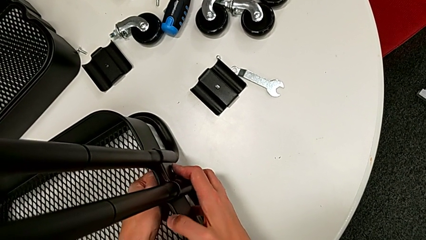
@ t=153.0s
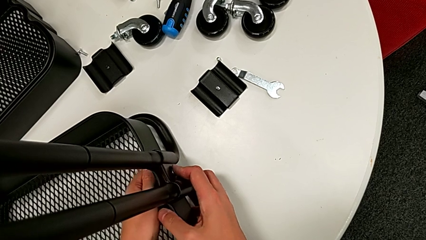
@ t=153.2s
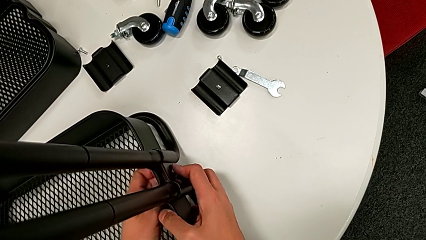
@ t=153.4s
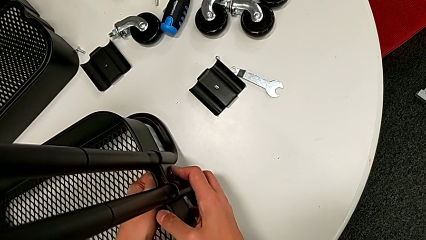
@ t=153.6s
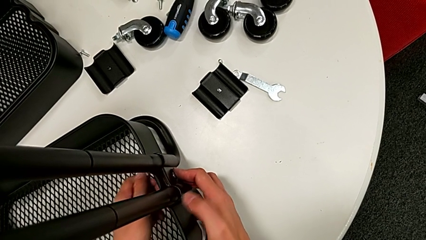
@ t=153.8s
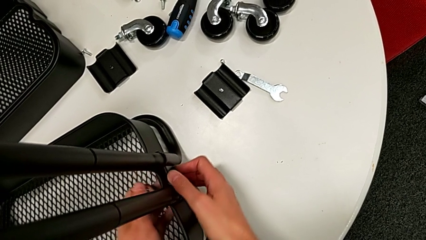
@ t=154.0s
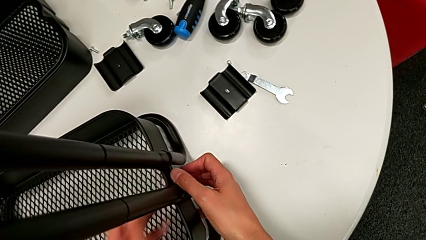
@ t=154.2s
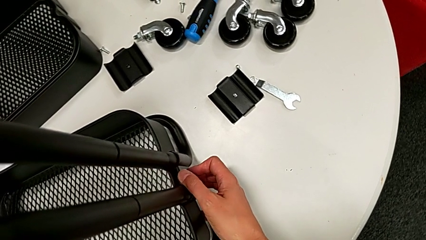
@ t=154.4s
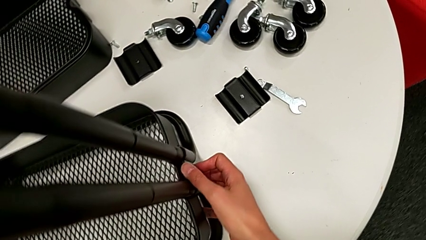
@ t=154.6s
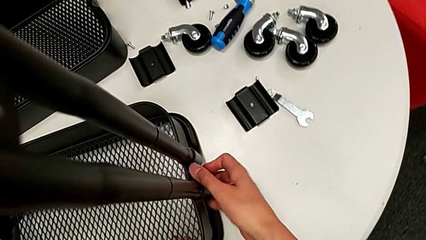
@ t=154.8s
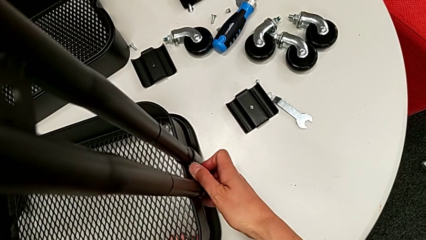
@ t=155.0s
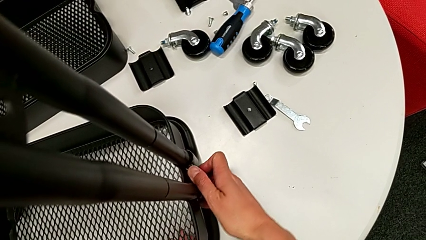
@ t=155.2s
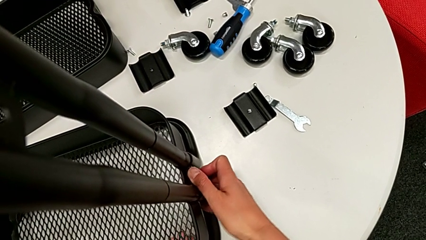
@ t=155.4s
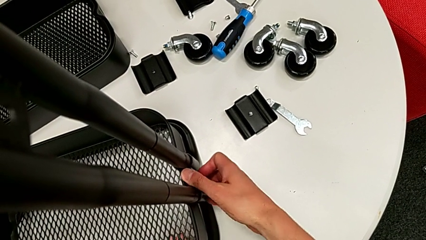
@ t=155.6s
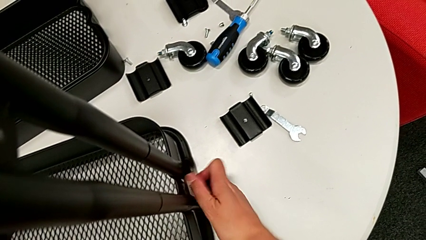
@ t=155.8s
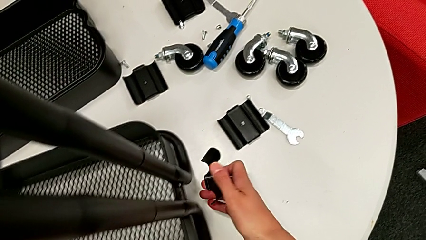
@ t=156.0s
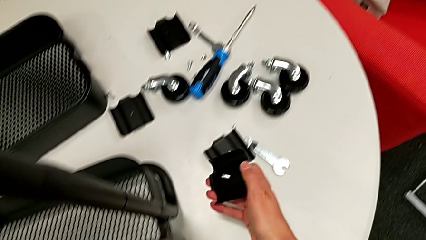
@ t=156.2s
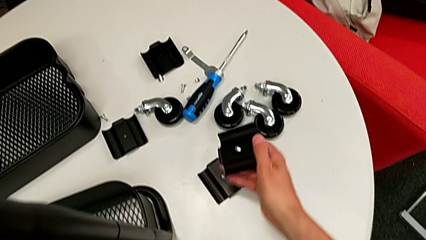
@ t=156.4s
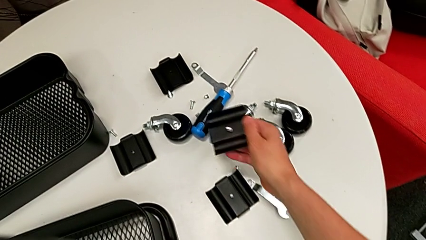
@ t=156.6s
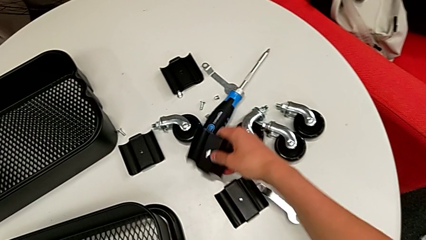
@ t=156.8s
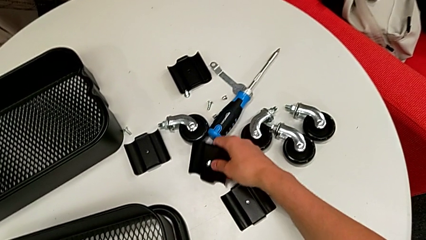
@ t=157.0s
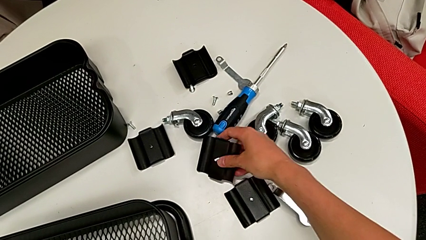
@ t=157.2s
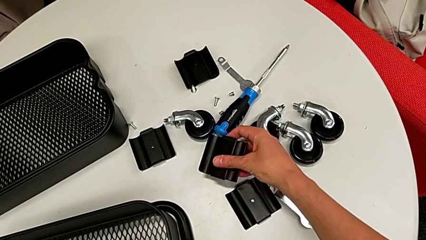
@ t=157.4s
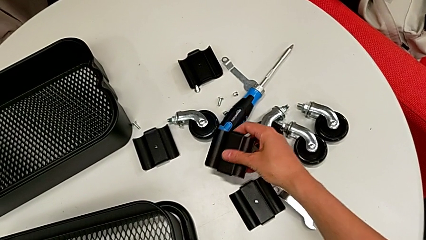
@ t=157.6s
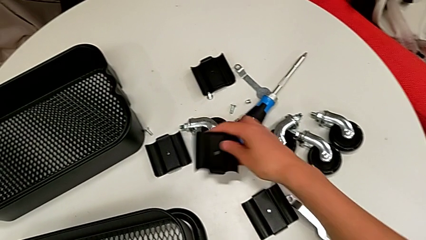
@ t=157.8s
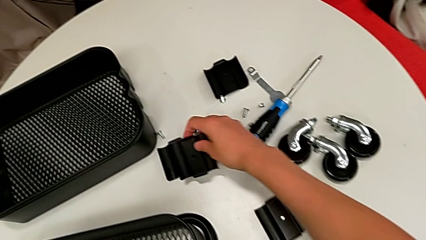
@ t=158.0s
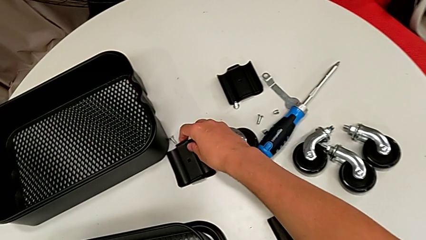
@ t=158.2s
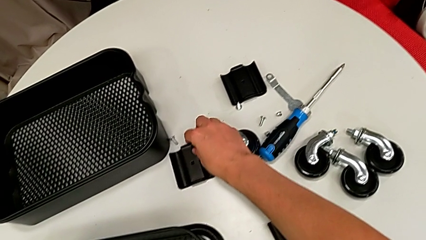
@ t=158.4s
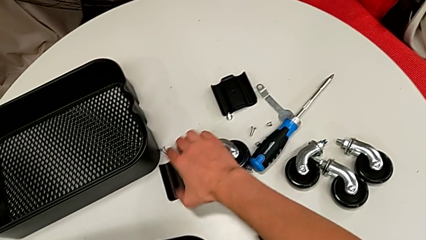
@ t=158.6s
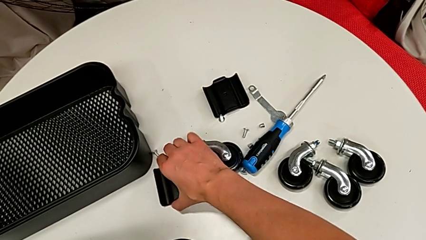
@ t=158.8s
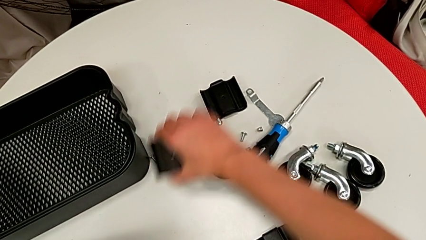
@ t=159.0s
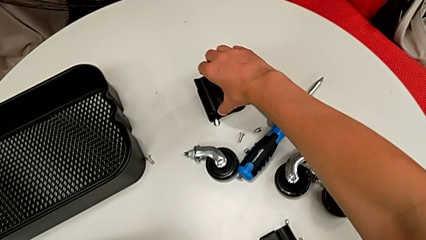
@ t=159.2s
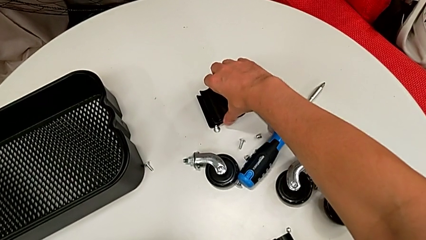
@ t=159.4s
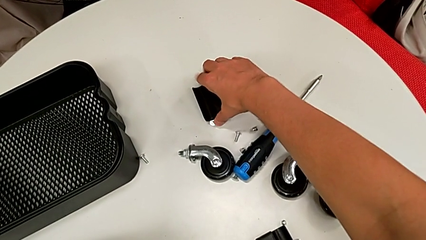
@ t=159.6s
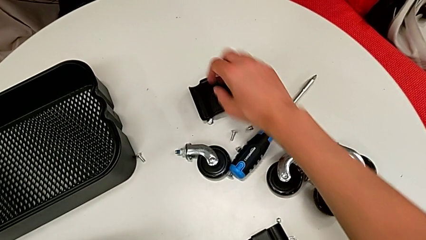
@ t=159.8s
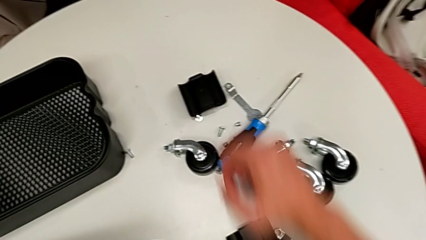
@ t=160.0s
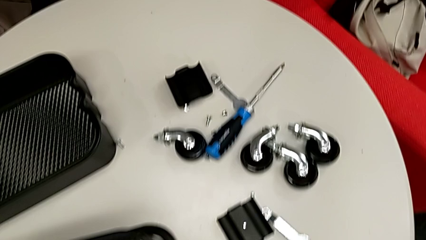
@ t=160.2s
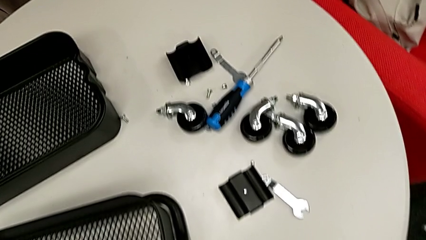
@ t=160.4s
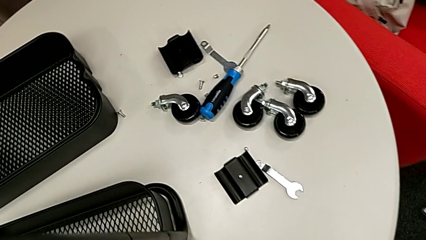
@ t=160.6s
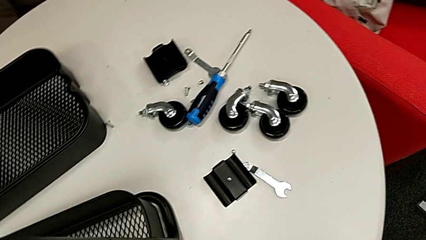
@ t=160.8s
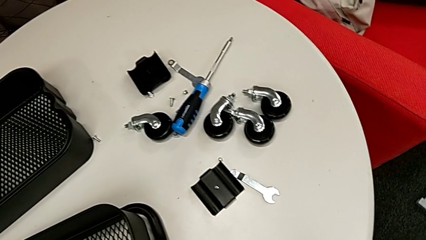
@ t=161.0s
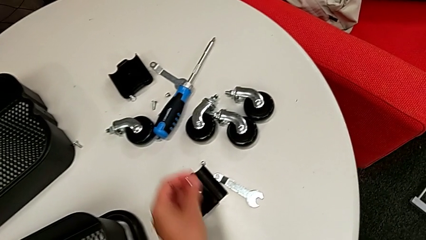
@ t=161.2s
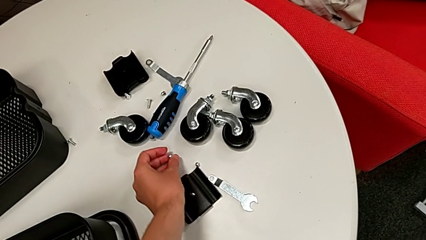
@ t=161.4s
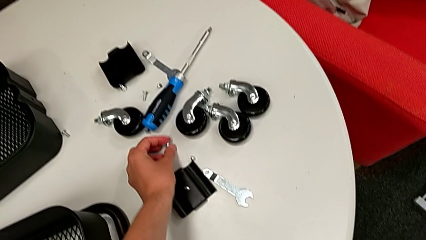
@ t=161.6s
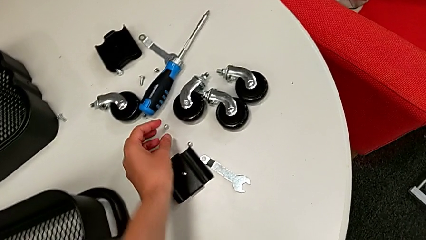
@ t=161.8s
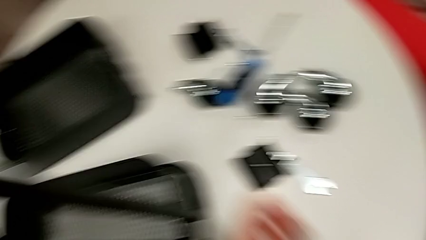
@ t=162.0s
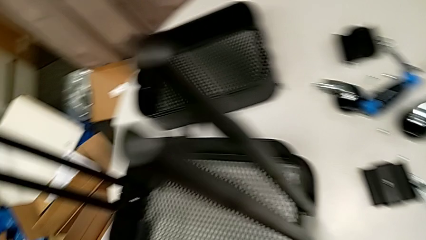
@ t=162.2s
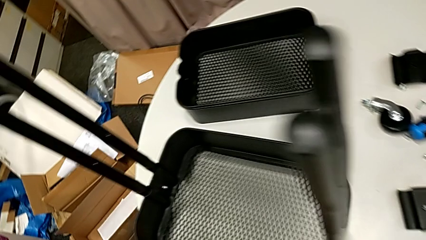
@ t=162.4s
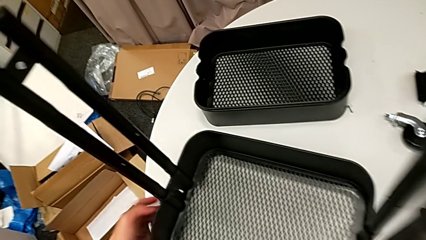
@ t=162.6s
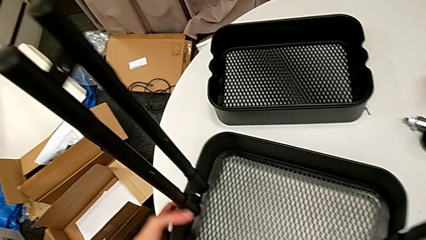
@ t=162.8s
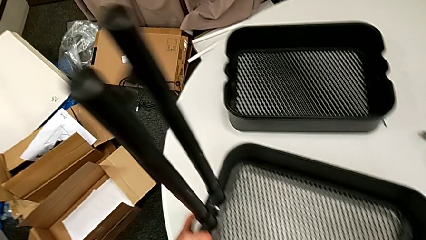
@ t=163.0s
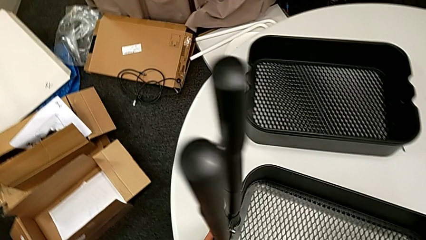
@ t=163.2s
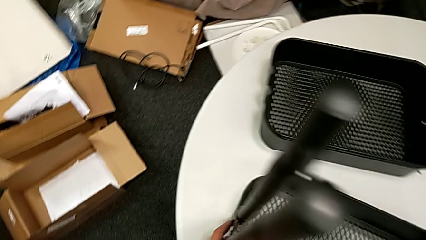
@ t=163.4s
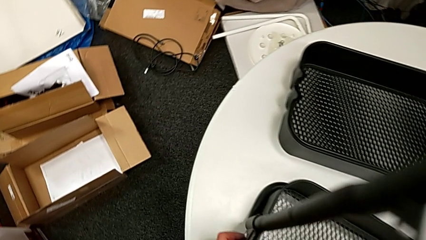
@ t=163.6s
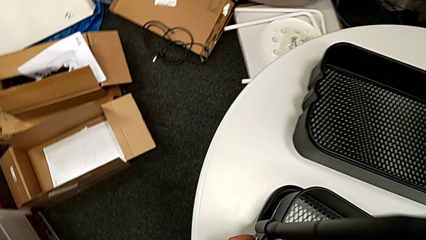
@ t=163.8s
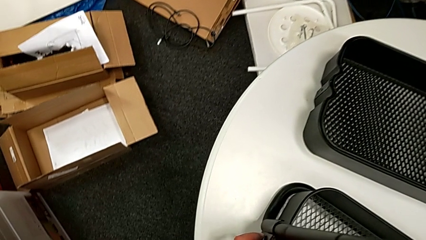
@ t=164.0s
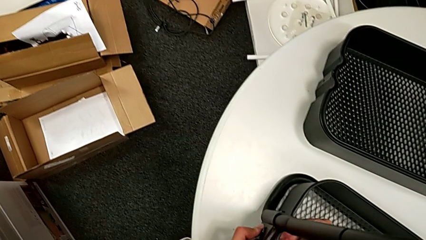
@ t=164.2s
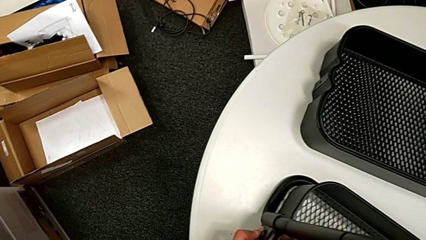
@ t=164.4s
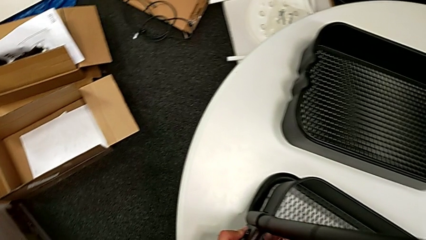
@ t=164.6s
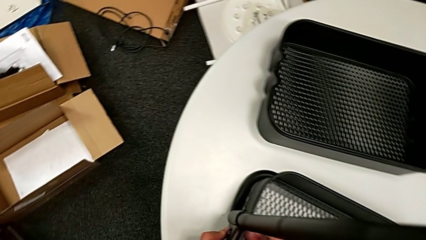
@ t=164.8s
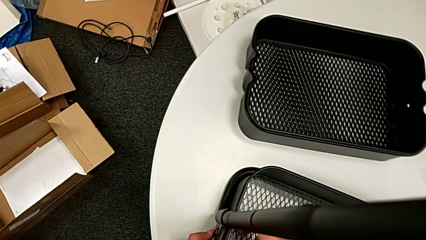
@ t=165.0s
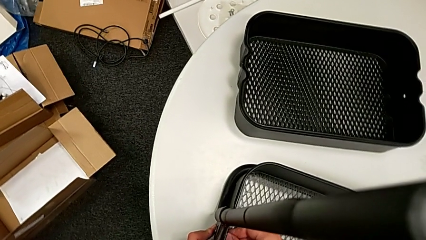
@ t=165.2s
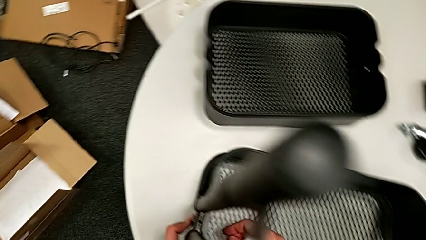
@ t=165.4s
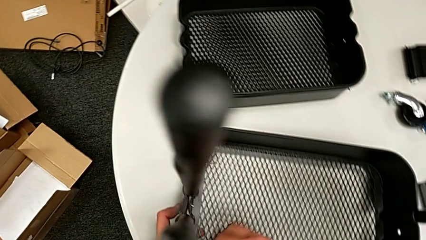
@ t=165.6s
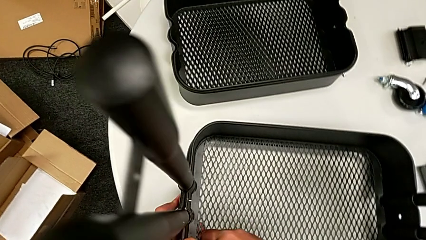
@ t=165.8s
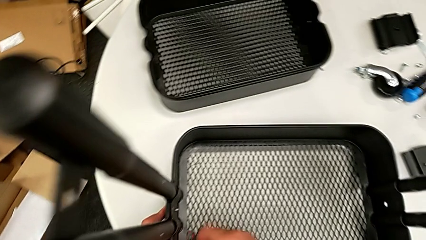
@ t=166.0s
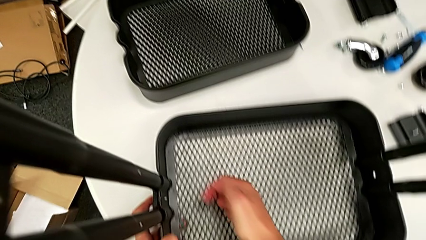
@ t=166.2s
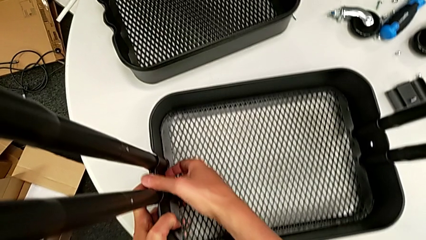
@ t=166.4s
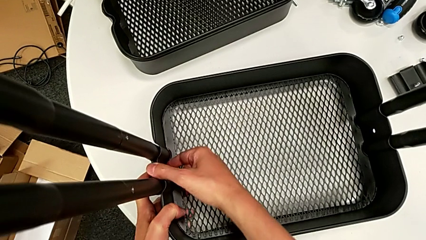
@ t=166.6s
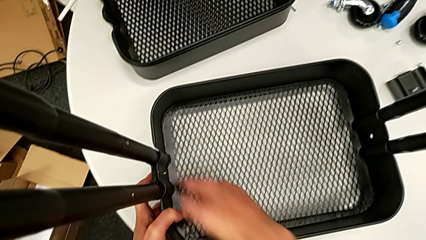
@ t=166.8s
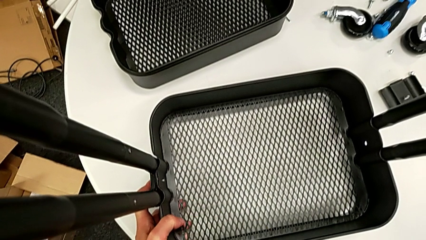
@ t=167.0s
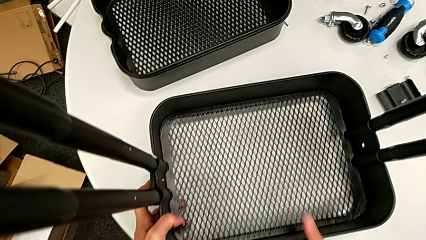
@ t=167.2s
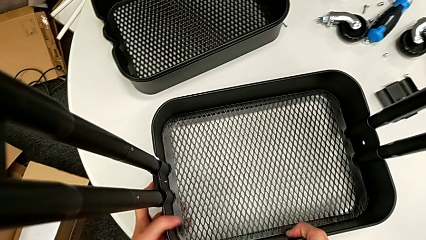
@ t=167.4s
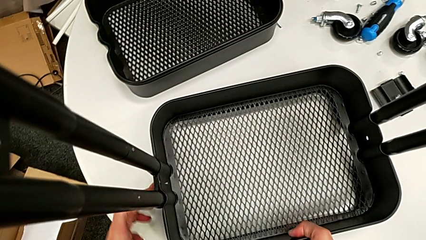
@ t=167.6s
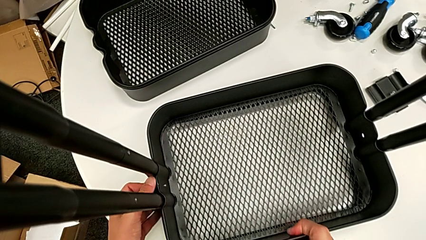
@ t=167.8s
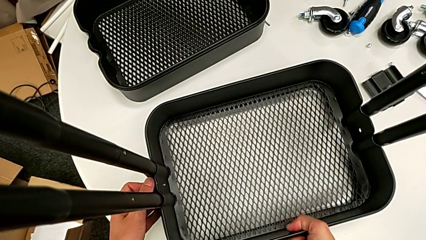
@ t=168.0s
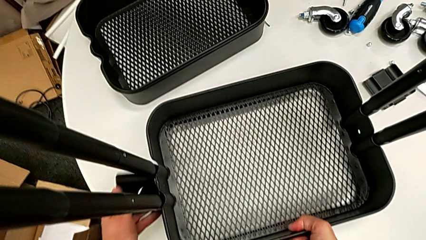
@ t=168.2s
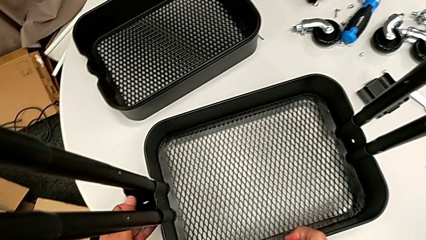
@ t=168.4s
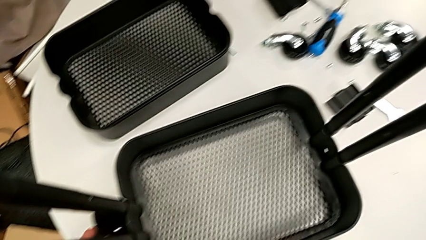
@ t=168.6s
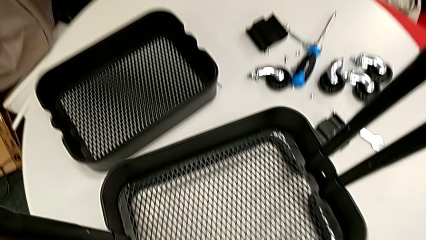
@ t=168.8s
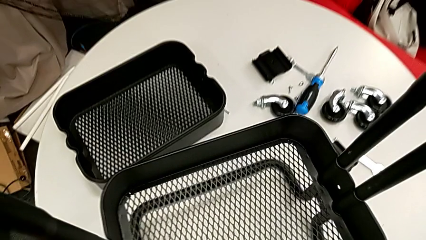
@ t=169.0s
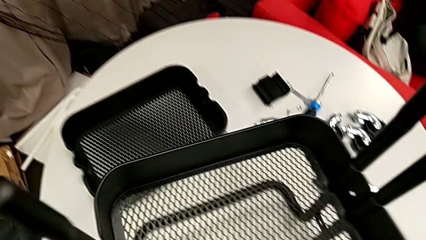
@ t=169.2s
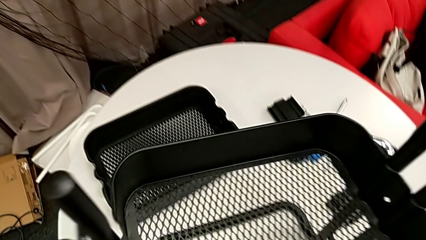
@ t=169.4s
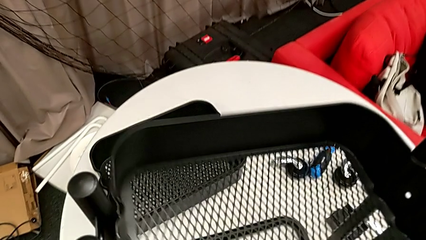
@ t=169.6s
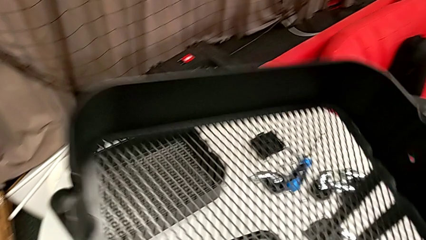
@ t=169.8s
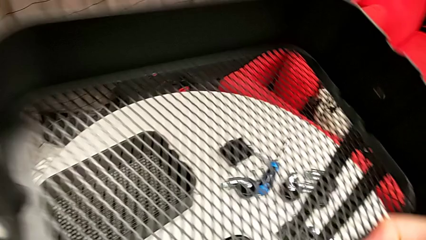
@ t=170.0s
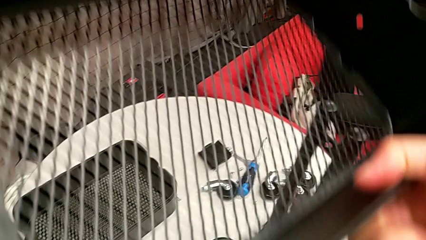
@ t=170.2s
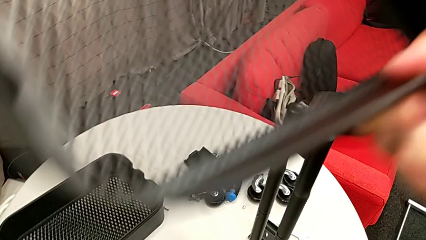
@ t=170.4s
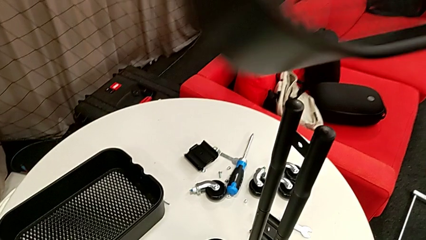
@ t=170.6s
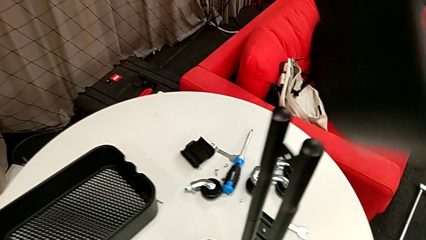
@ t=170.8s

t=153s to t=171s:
The camera wearer is disassembling the low basket by sliding it through the brackets. They disassemble the bracket, place it, unscrew the hex nut and lift the grid tray.
